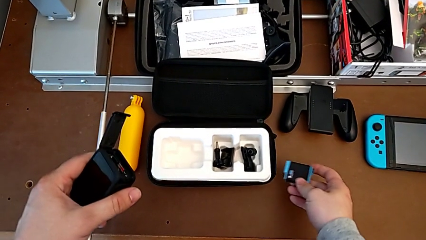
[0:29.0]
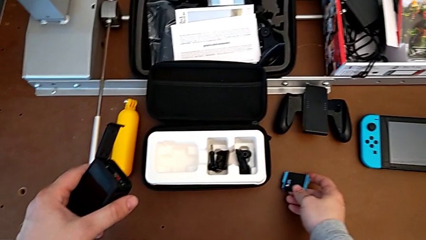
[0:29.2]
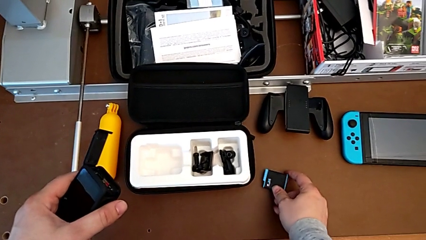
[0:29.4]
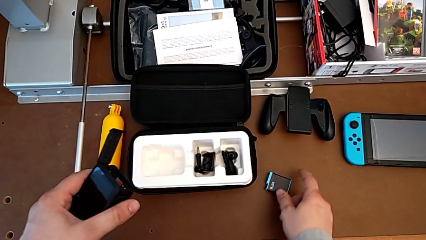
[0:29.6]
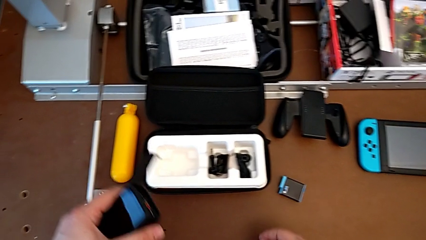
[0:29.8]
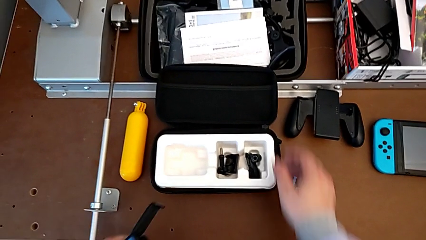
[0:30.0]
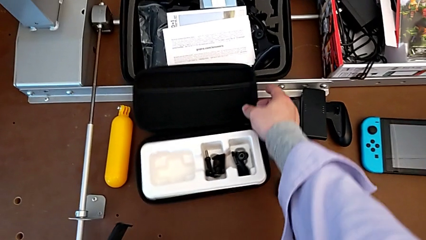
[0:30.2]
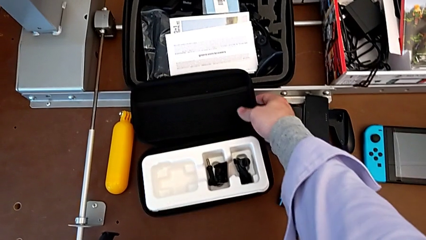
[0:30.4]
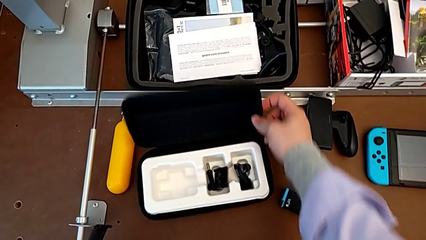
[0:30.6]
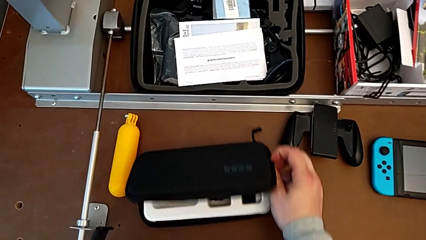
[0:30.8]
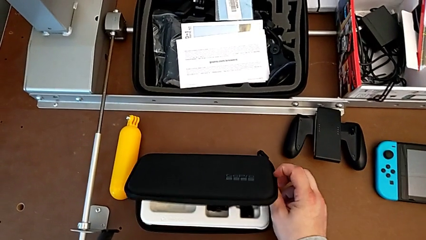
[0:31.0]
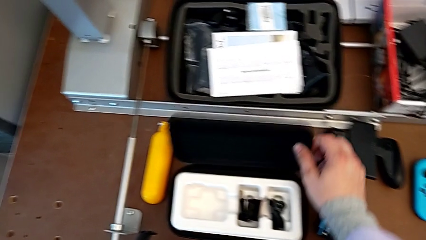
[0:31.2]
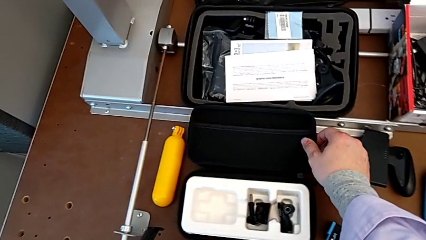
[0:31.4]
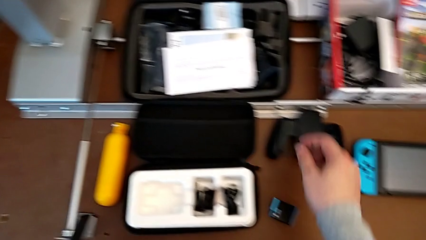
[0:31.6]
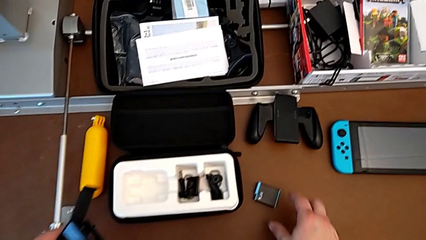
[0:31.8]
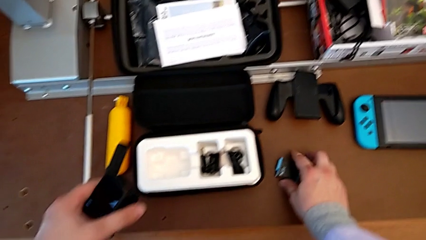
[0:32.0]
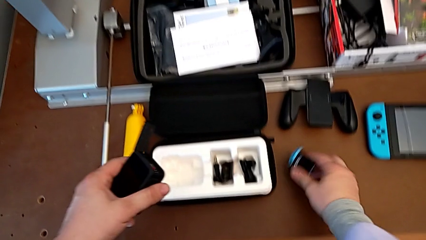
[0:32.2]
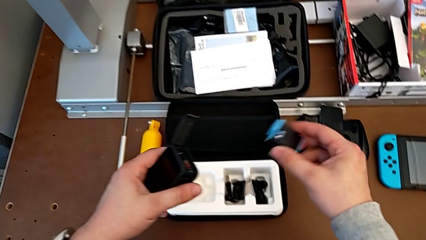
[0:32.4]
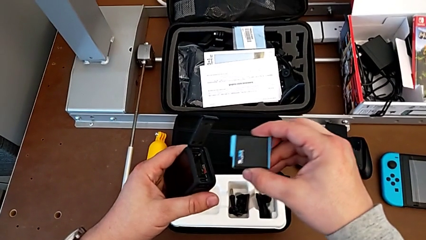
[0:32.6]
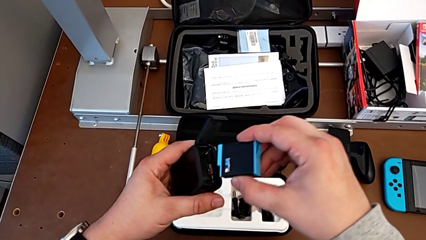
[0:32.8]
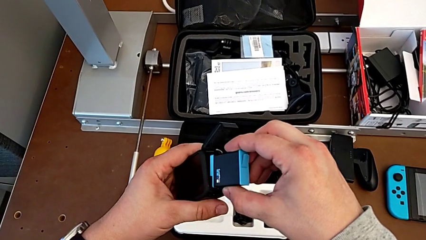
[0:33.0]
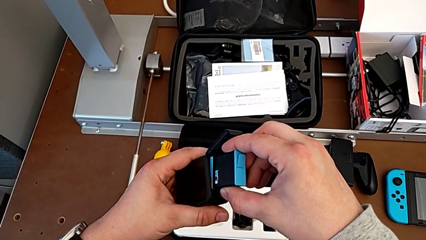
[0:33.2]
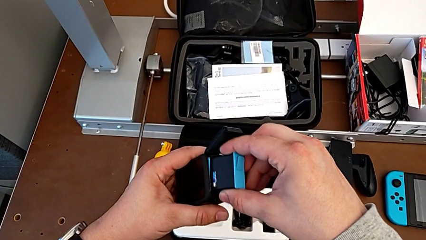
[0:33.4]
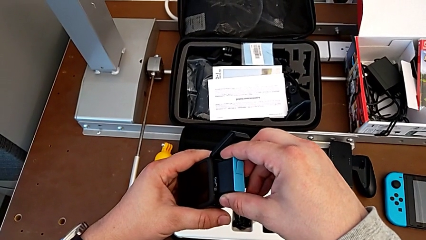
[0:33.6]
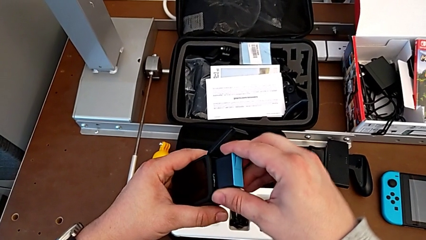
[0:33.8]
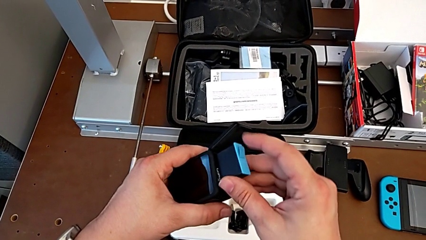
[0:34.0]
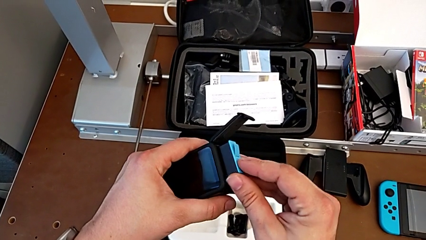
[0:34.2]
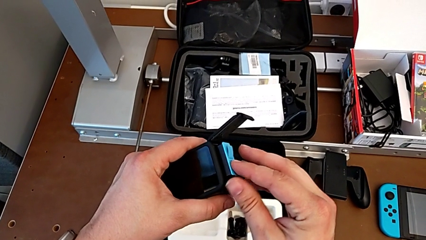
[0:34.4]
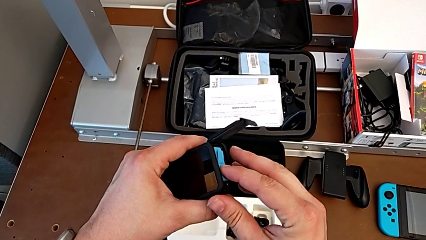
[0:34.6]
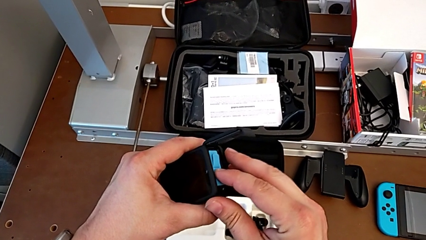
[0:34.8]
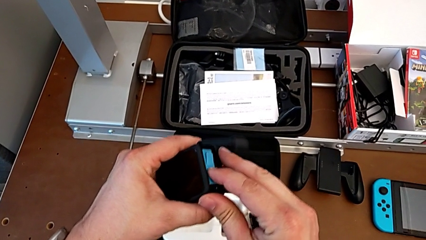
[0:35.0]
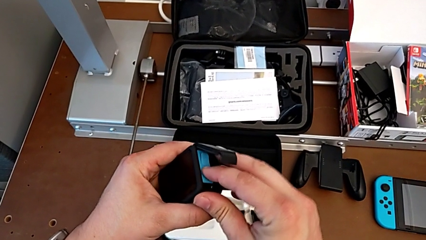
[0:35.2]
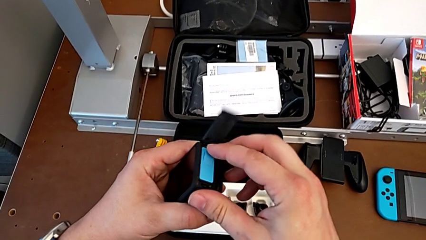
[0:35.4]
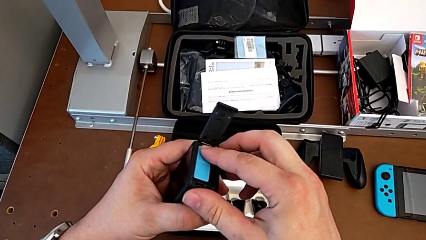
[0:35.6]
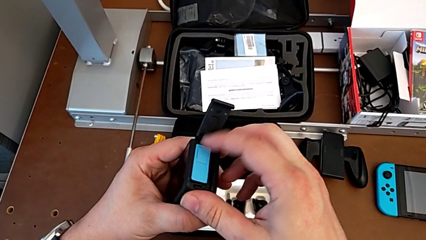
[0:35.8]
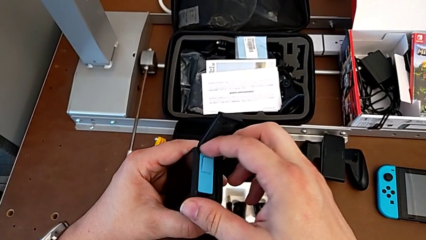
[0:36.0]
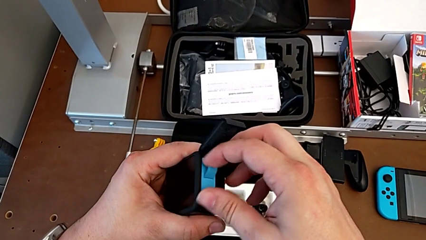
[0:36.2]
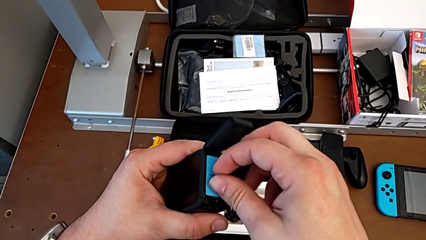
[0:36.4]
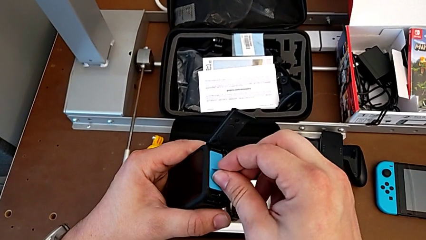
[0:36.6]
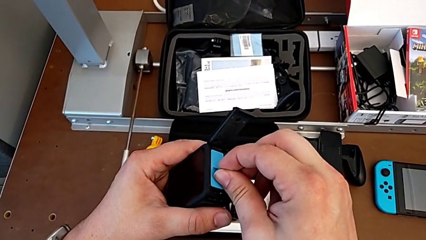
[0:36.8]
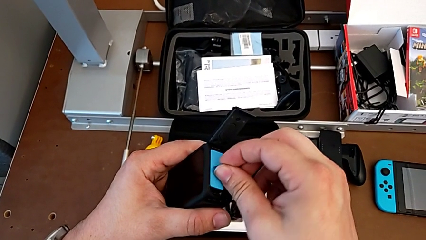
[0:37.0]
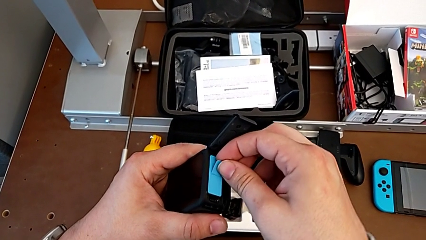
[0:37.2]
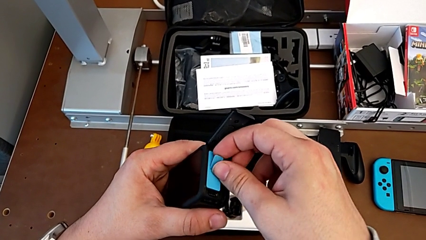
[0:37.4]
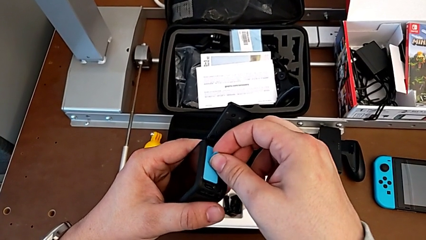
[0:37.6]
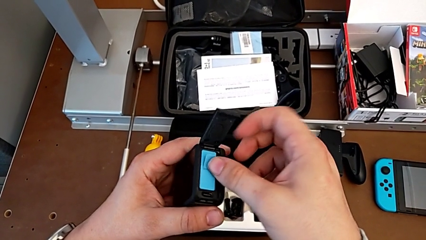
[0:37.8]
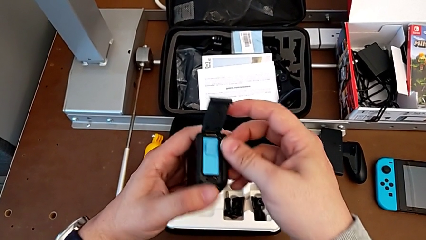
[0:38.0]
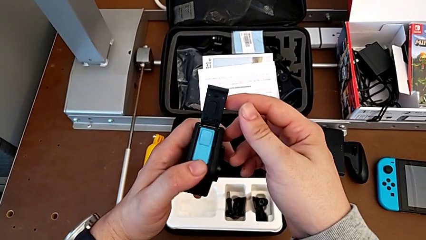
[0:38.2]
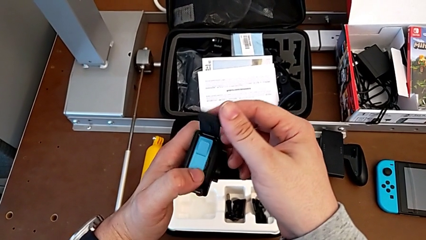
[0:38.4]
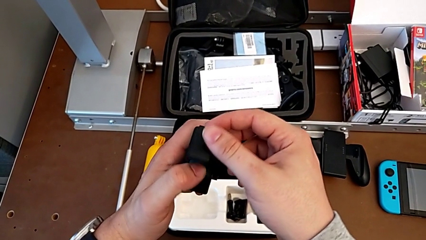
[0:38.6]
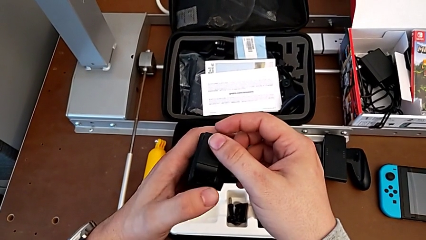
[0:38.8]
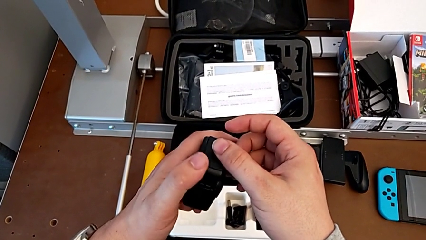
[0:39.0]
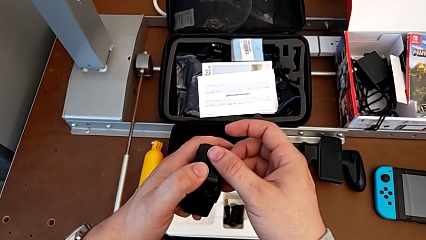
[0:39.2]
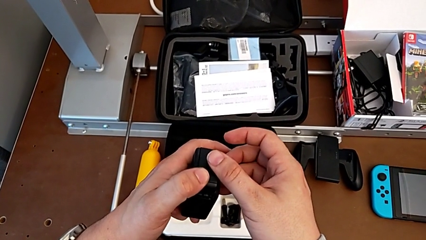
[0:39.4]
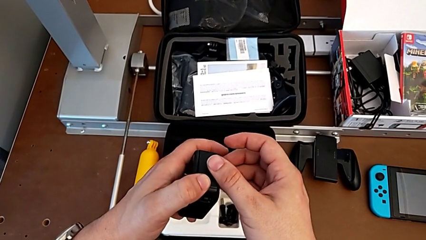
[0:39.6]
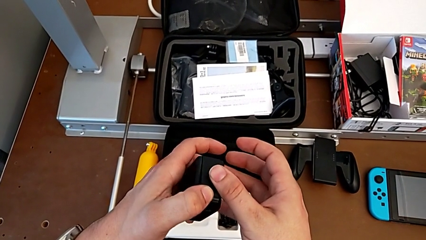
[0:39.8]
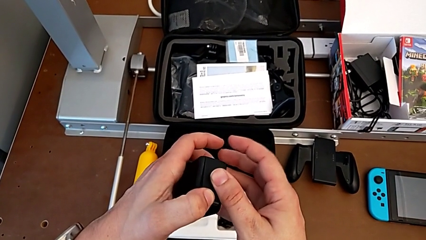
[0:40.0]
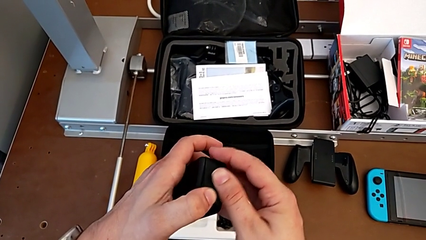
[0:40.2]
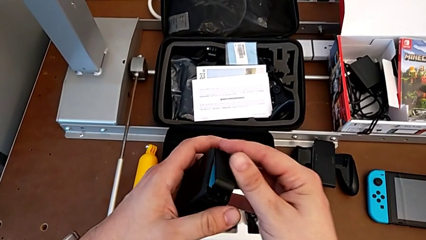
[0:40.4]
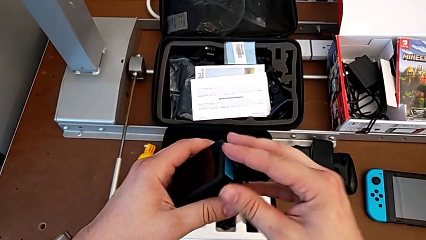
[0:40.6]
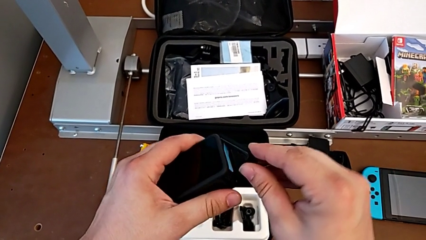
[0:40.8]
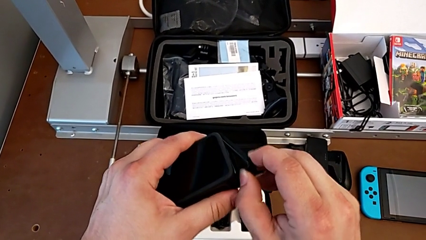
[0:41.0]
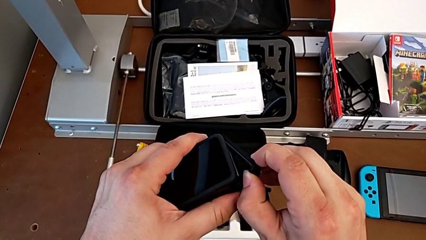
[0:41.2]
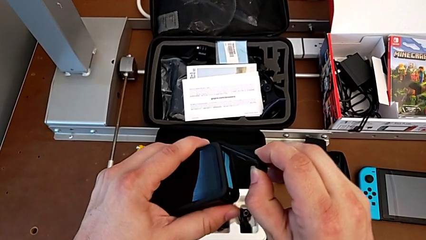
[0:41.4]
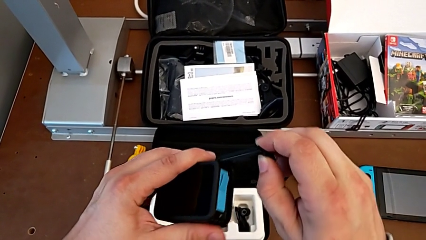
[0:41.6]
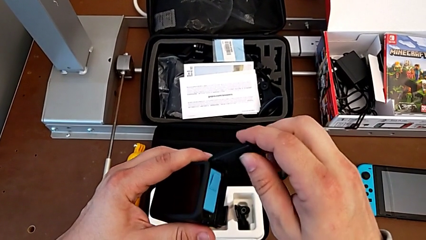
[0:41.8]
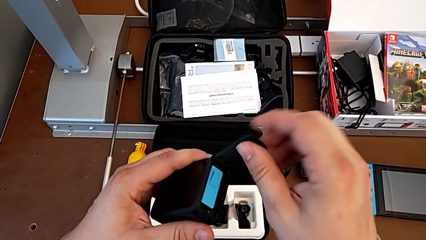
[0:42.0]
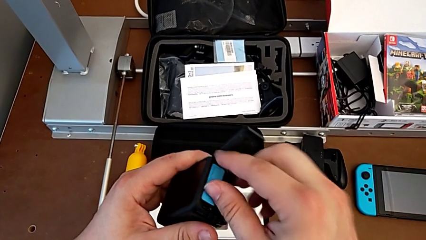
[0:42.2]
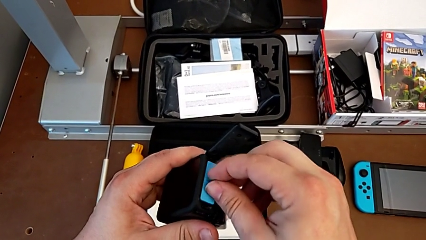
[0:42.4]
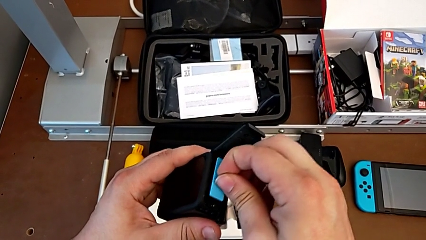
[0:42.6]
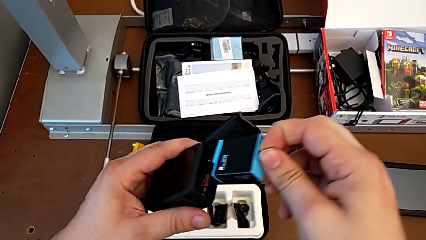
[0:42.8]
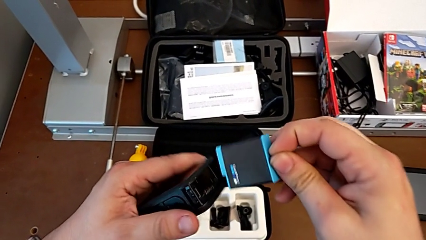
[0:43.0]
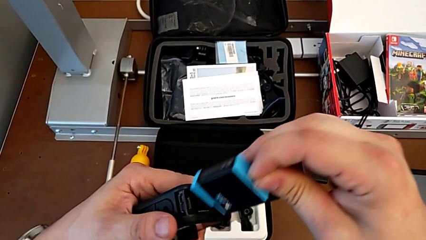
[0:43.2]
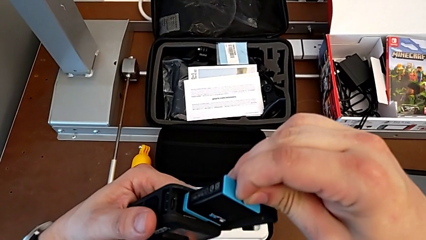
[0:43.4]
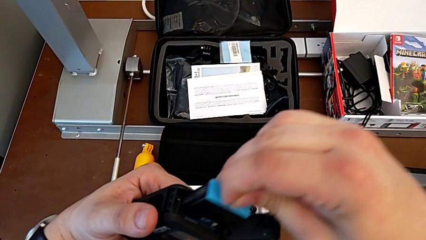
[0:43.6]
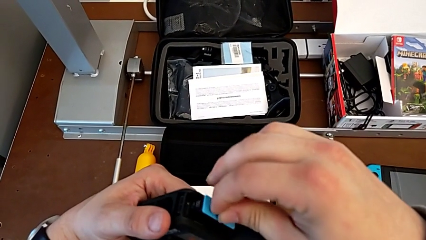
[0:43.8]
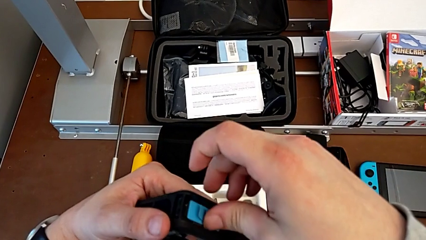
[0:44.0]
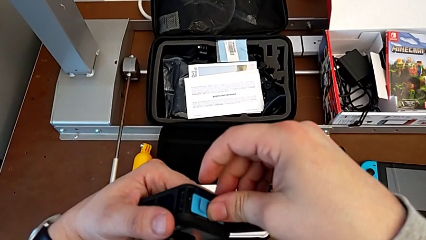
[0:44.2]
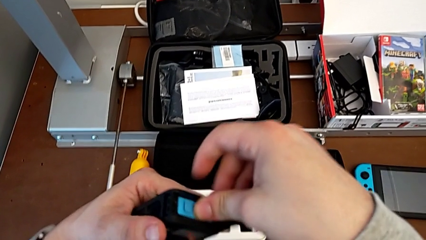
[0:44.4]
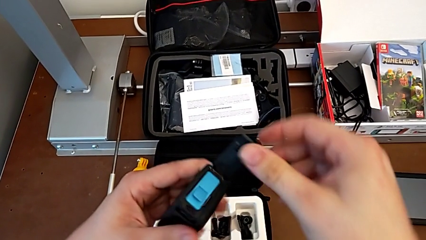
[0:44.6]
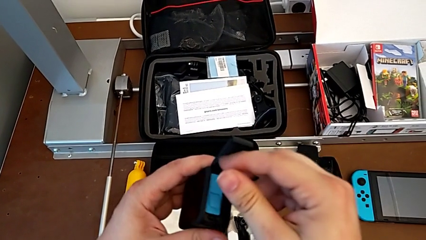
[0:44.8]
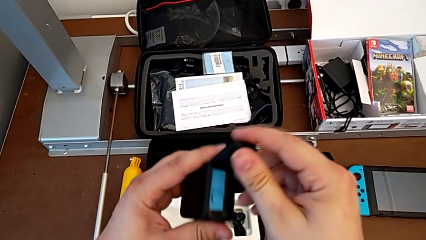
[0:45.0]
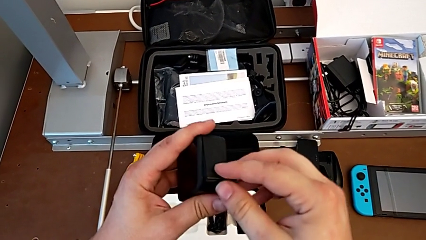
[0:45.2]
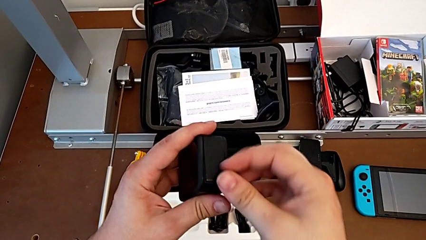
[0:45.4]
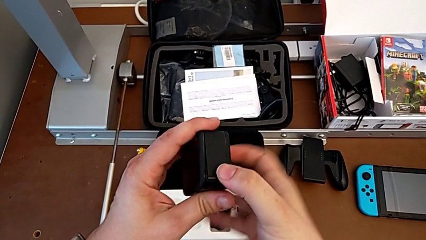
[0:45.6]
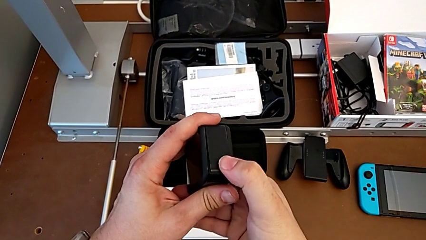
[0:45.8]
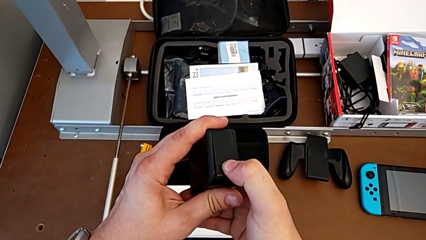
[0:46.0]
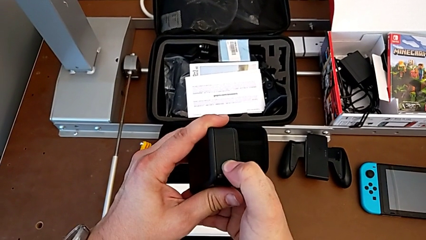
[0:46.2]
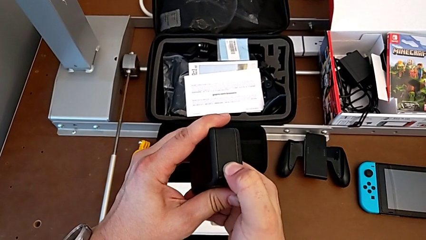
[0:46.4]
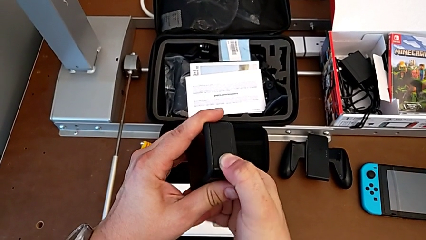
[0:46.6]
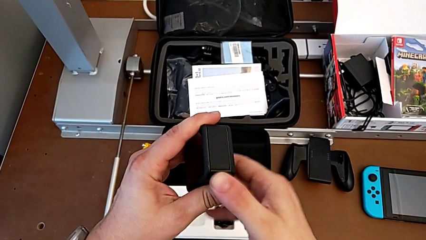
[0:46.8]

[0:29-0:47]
The camera wearer is exchanging the GoPro's battery. They grab the GoPro, lift the battery, insert it, inspect it, wrongly close the battery door, the door not fully closing, open the battery door, withdraw the battery, insert it and close the battery door.
